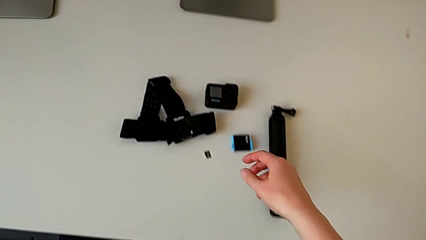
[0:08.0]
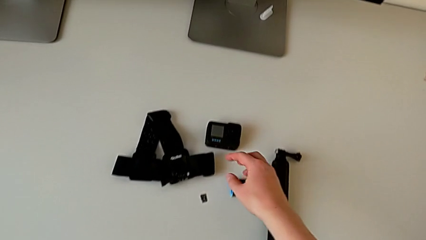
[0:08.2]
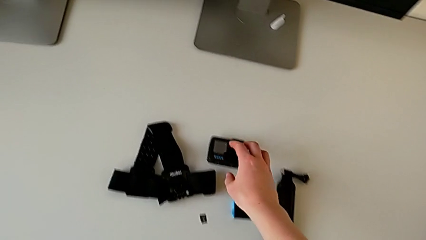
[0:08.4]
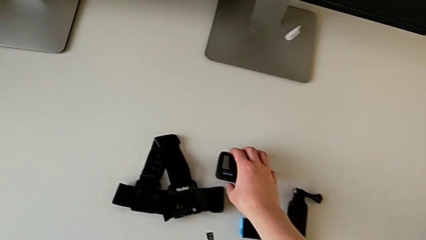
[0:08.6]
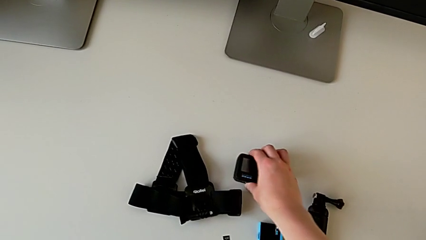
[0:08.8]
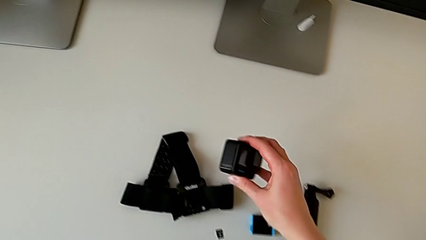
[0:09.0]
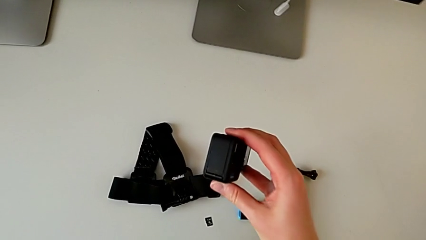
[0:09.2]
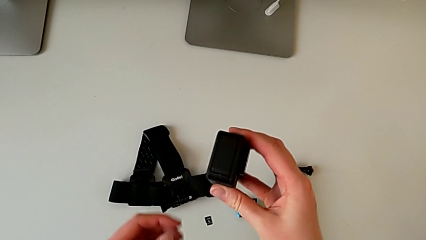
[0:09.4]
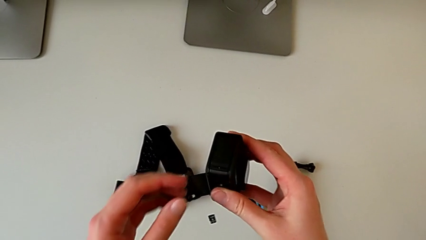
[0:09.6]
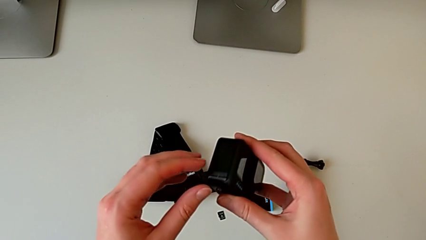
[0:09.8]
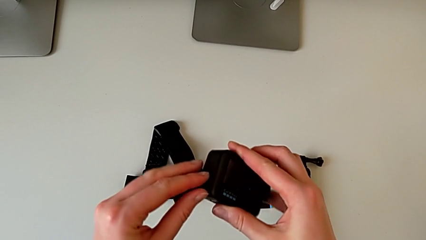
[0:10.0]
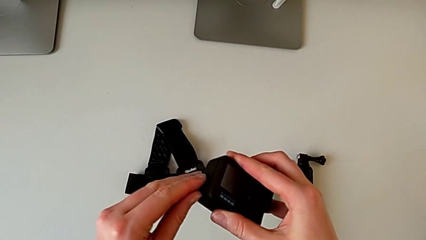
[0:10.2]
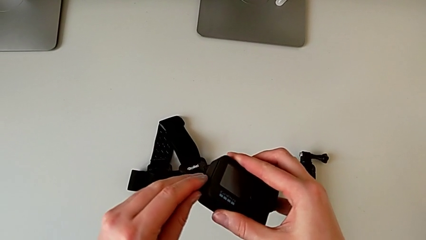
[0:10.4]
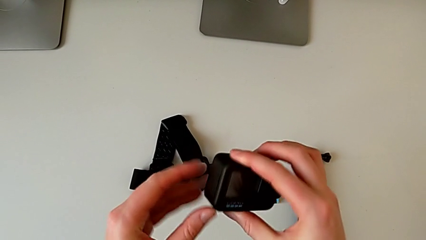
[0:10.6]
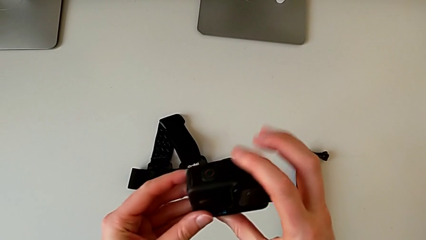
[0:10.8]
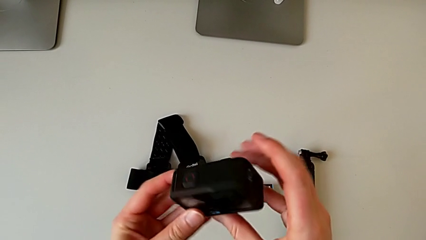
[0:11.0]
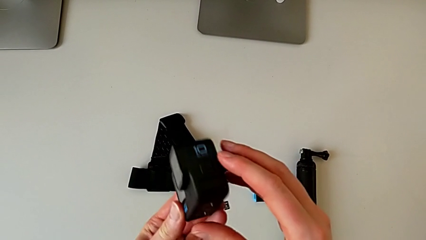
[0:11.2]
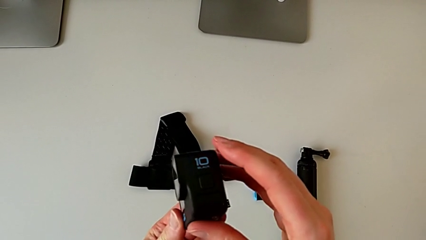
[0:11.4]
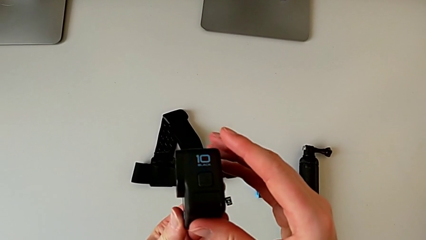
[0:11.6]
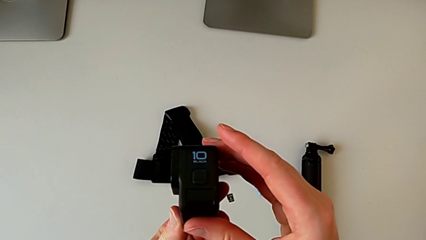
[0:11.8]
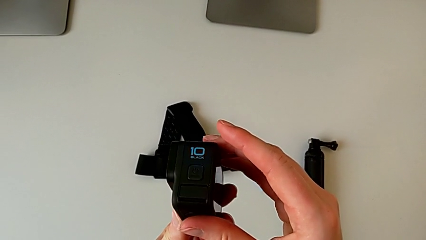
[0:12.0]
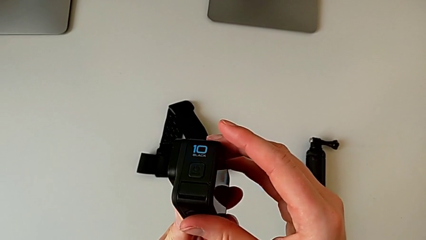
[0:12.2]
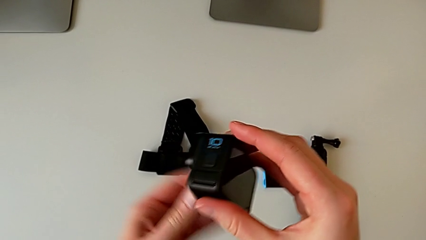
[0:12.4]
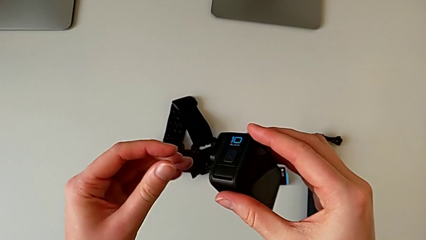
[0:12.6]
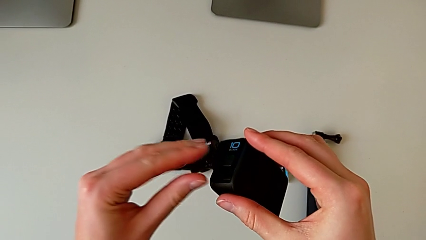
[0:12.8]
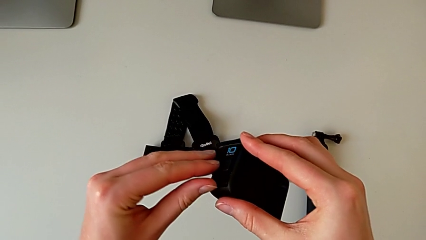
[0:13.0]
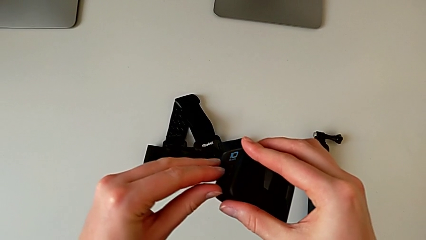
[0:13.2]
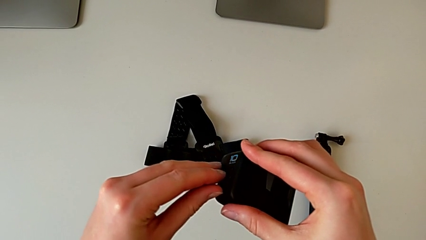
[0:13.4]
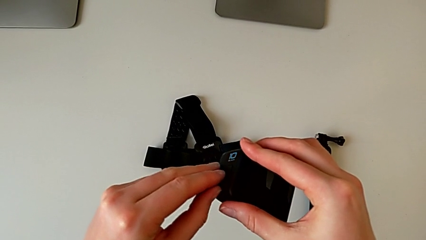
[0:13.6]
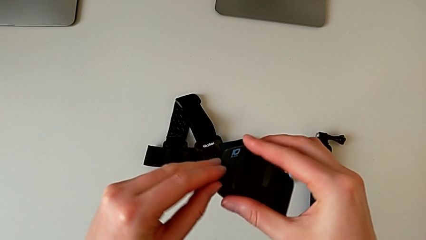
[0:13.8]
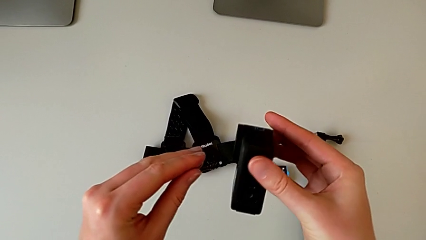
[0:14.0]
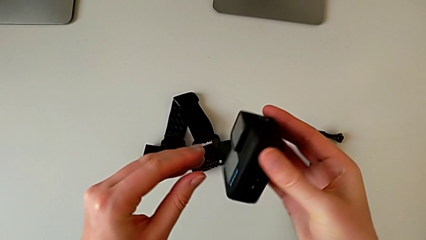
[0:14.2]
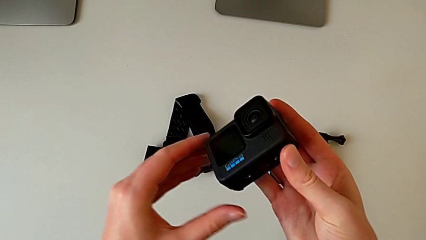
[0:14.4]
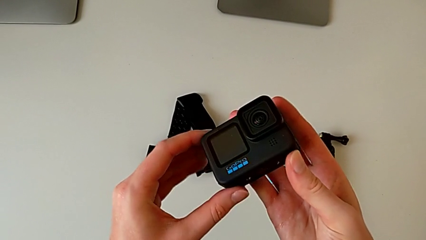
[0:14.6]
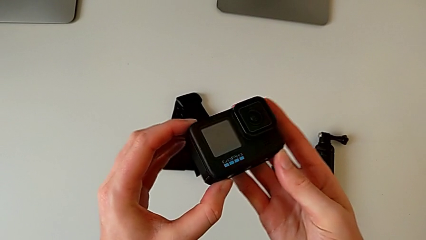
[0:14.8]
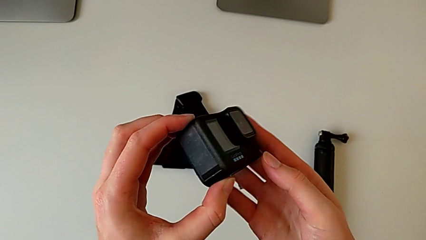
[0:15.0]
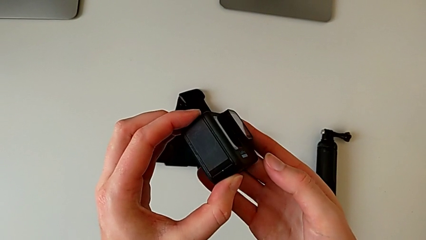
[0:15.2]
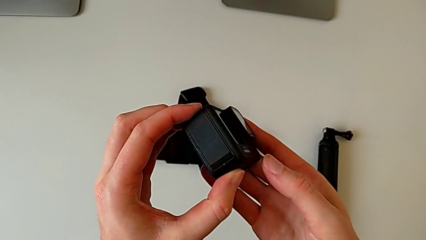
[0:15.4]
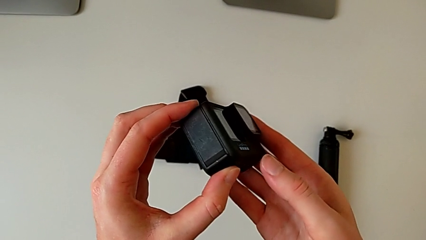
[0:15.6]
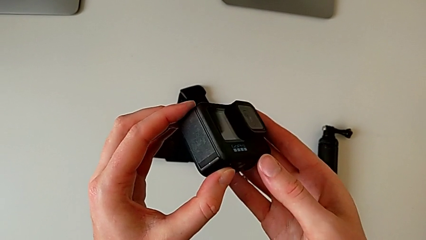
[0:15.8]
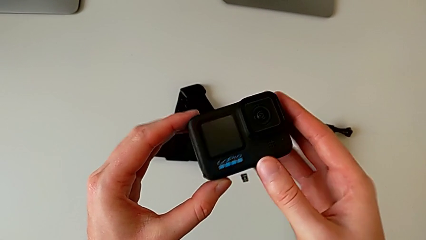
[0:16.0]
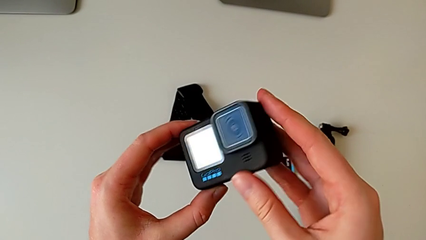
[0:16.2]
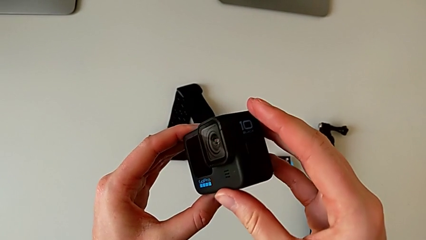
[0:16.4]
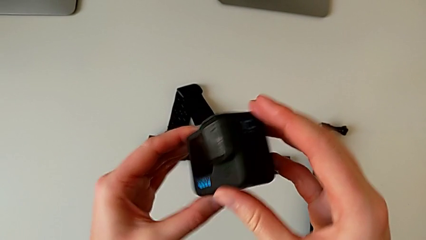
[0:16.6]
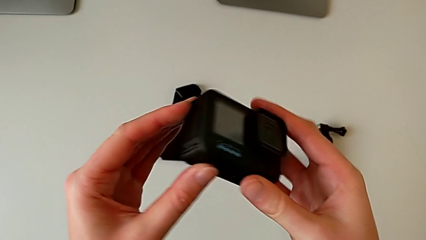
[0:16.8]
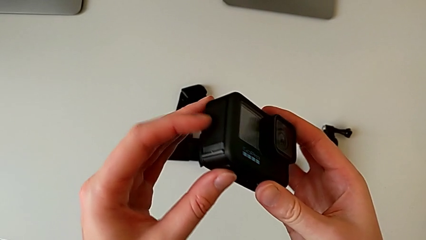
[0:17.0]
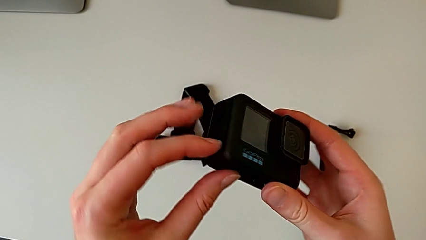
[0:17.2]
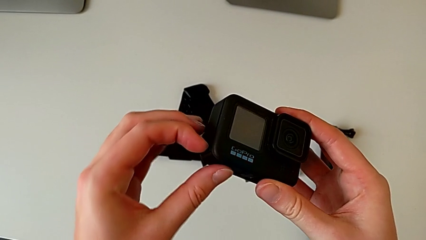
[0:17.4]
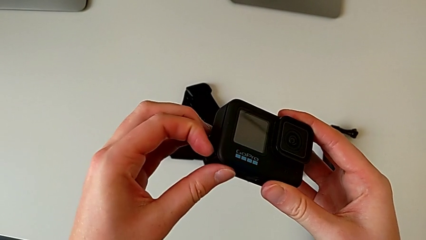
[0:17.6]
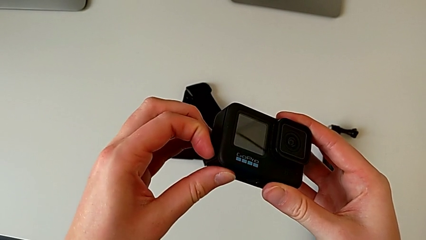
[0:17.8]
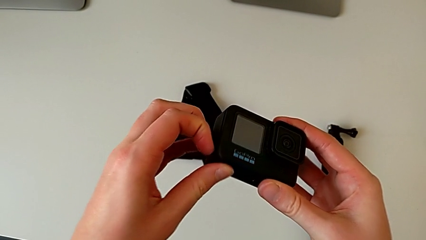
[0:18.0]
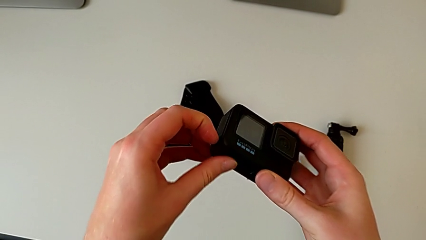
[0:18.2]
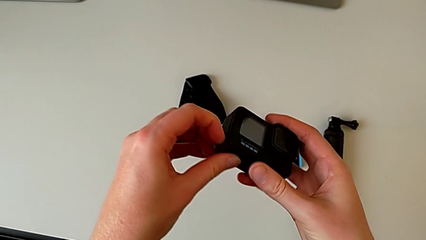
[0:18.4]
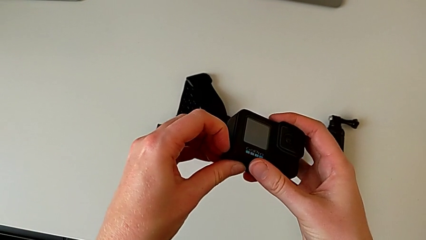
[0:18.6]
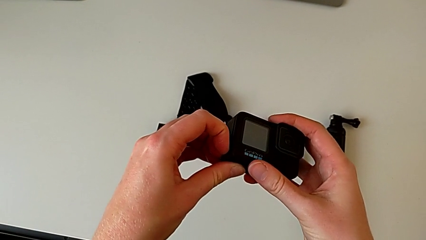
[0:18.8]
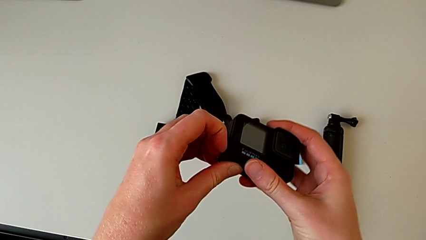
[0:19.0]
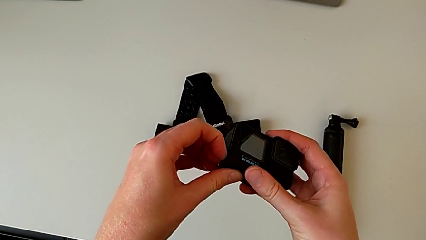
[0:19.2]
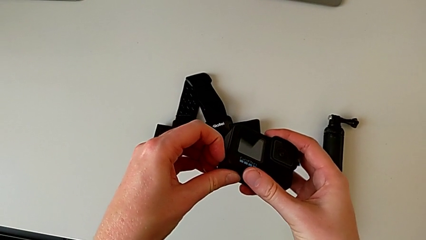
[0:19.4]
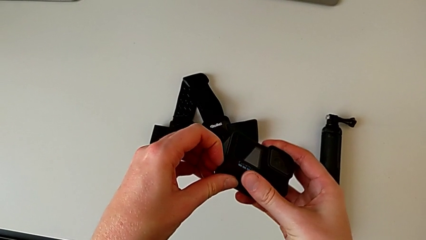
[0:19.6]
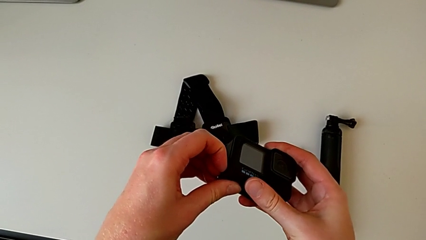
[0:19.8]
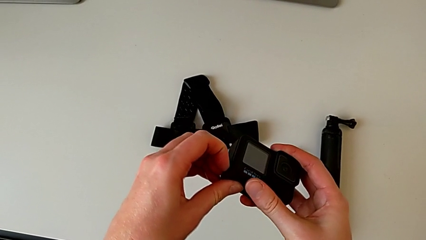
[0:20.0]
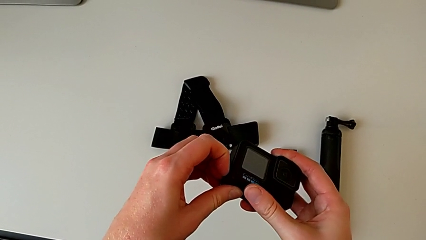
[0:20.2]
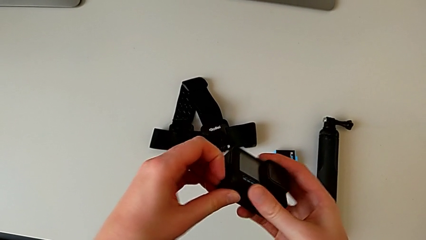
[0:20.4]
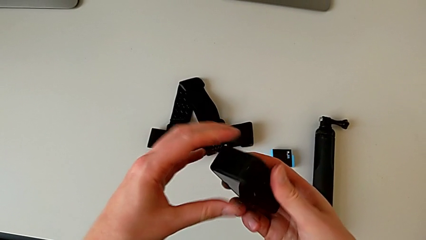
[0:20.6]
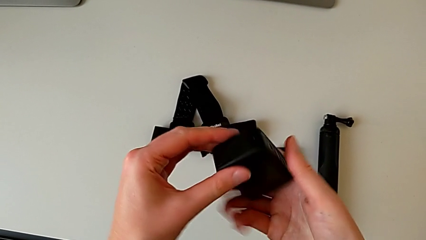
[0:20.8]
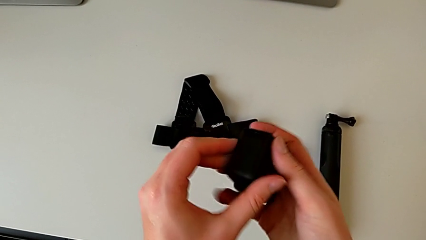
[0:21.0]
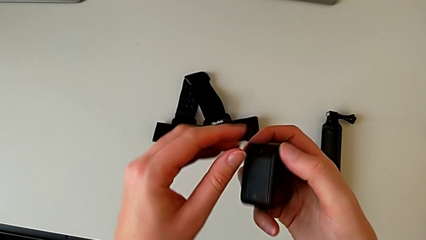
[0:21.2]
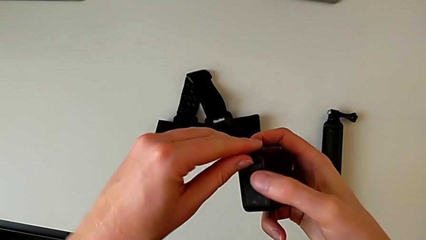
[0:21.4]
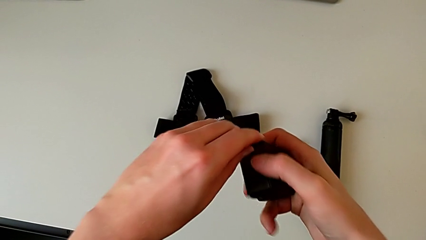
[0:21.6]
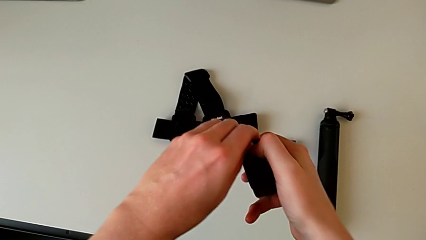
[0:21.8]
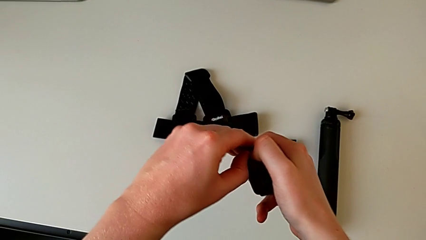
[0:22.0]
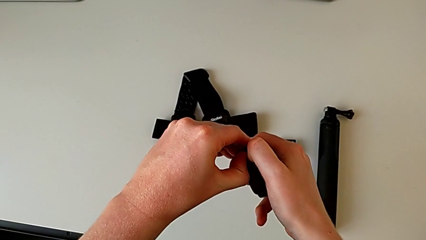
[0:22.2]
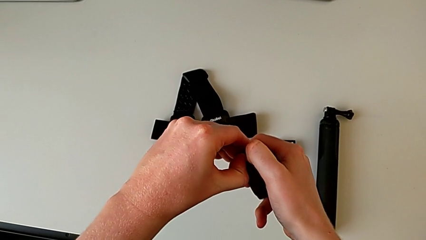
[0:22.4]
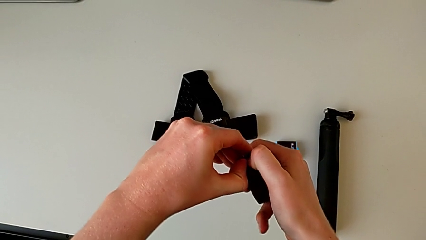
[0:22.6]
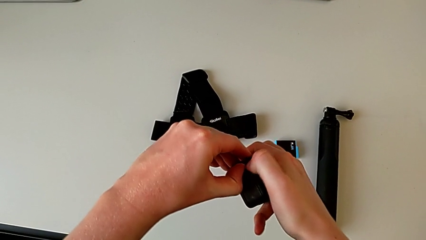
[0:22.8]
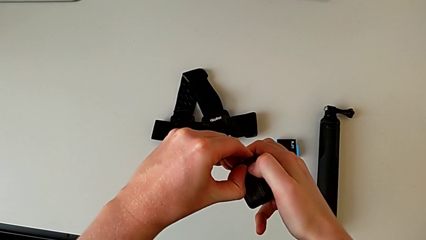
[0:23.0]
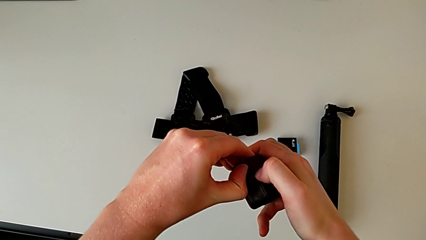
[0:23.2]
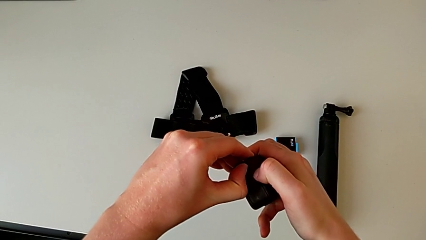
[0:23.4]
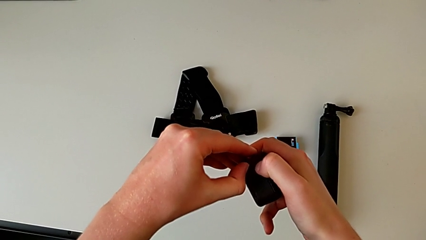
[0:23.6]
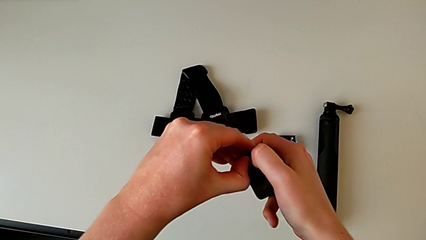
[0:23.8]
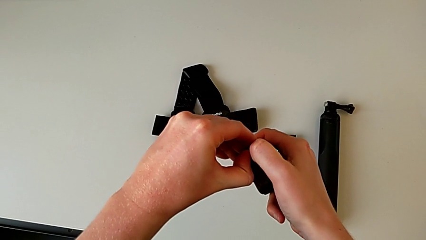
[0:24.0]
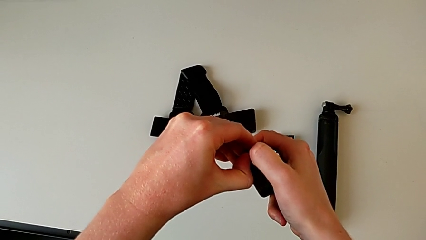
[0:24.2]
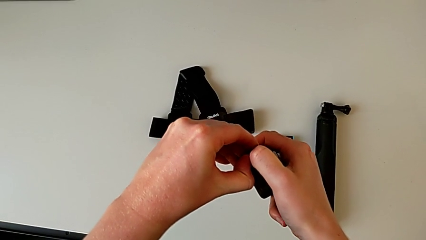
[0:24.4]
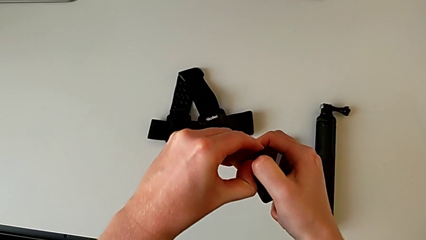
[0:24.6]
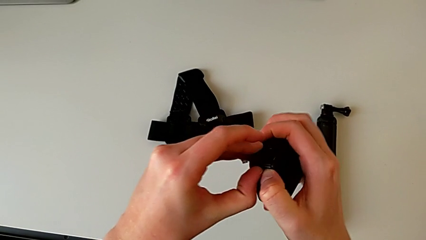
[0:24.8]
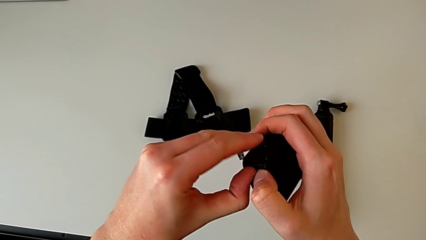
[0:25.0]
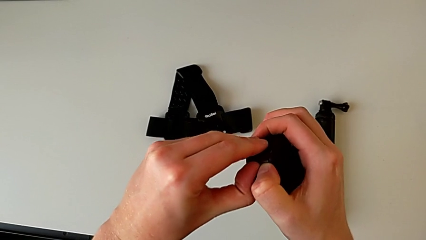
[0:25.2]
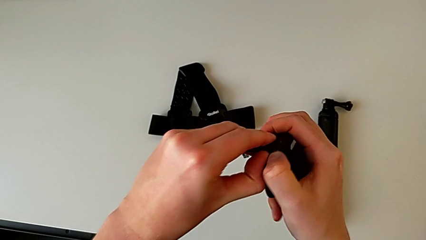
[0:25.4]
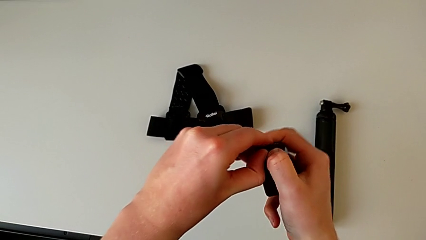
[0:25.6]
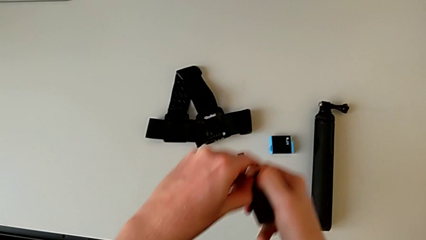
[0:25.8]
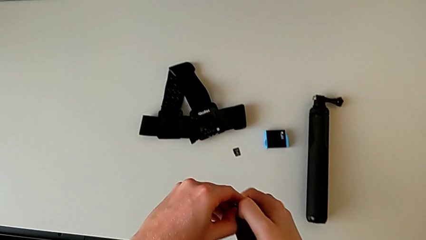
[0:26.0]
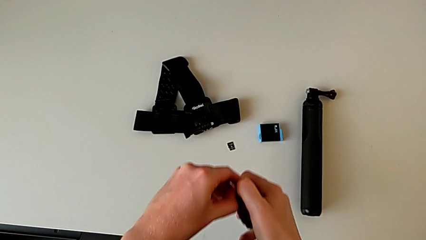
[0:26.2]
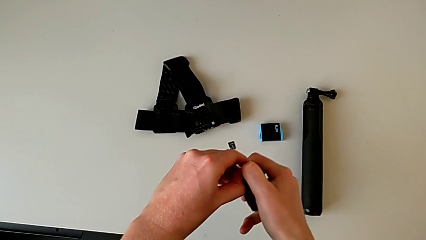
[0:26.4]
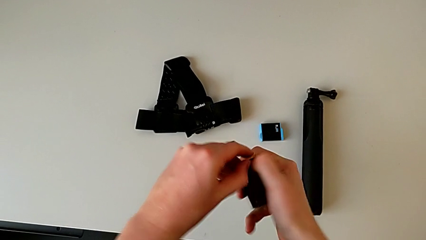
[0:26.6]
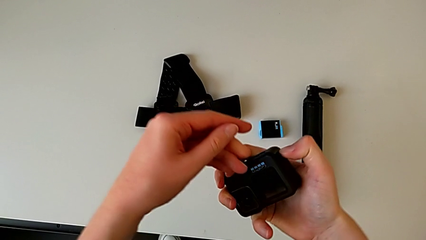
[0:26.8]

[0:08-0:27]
The camera wearer is changing the battery of the GoPro. They grab the GoPro, lift it, inspect it and begin to open the battery door.
